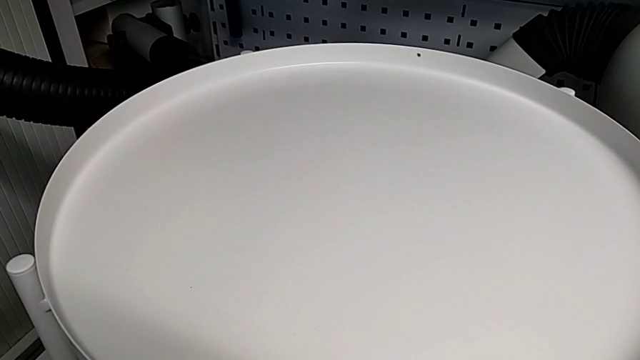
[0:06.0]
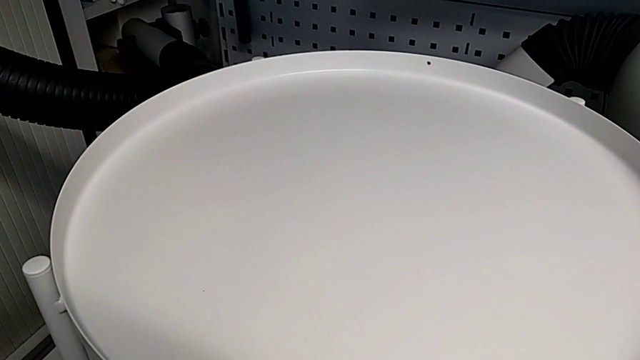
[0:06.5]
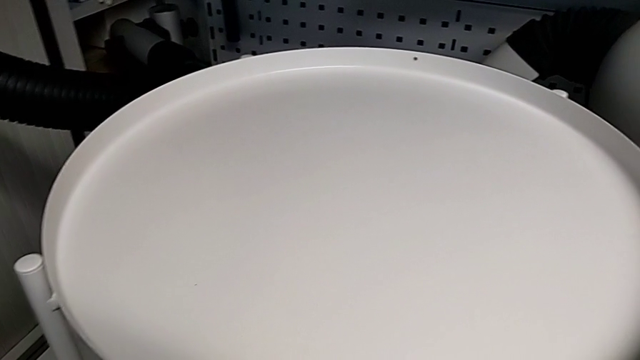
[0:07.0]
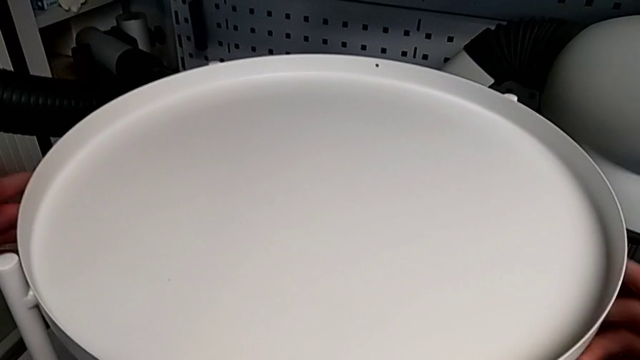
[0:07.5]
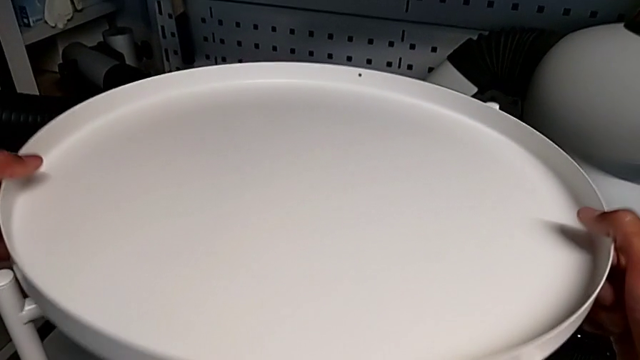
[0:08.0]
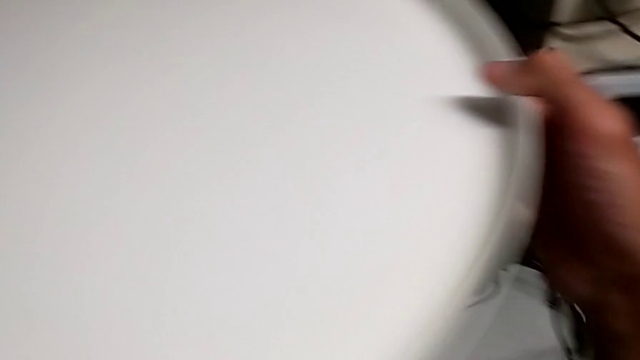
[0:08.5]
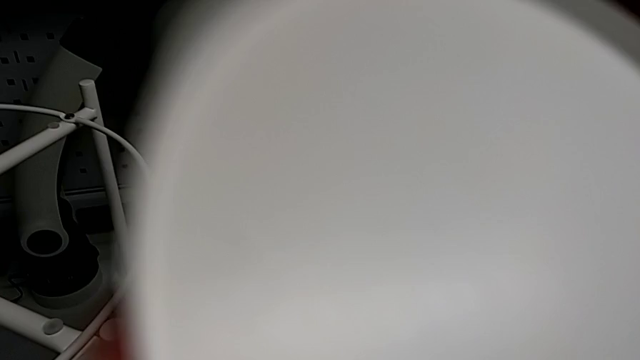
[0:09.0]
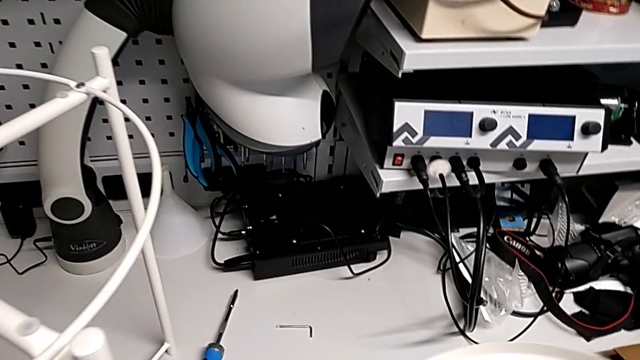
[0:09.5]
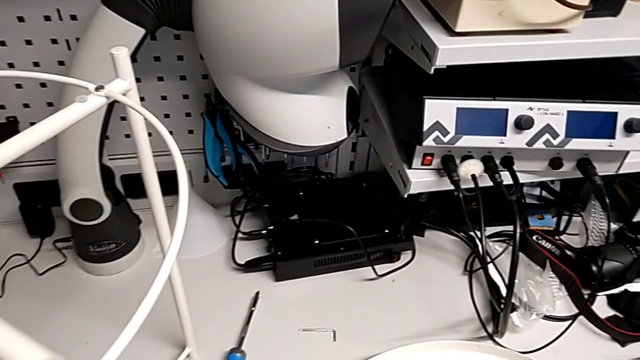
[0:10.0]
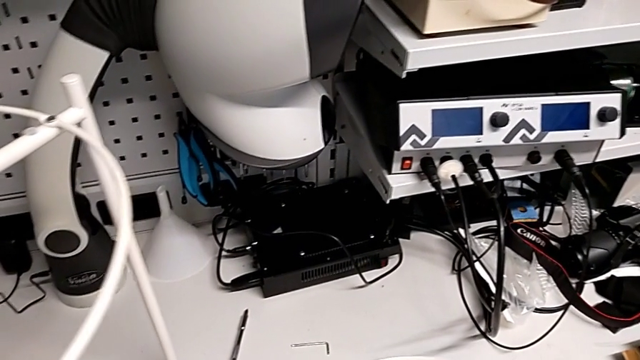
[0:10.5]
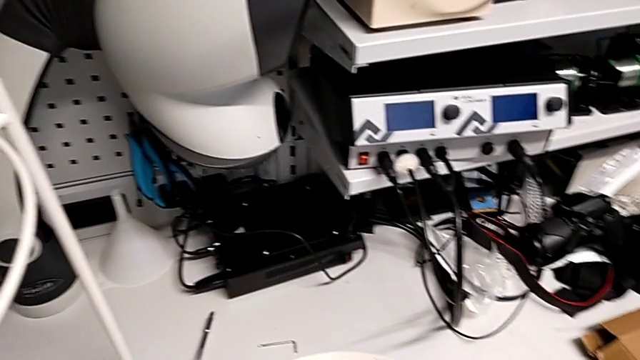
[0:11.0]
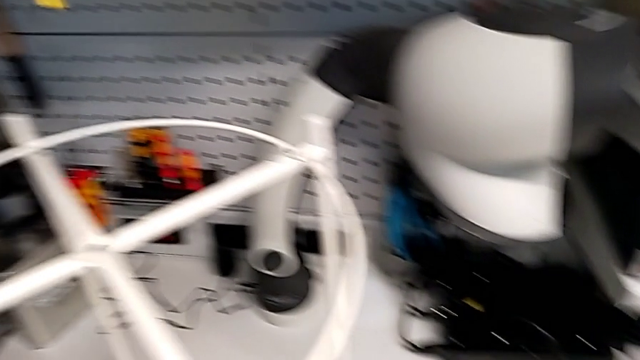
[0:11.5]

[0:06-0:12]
The camera wearer removes the tray. They grab the tray, disassemble it, lift it and place it.

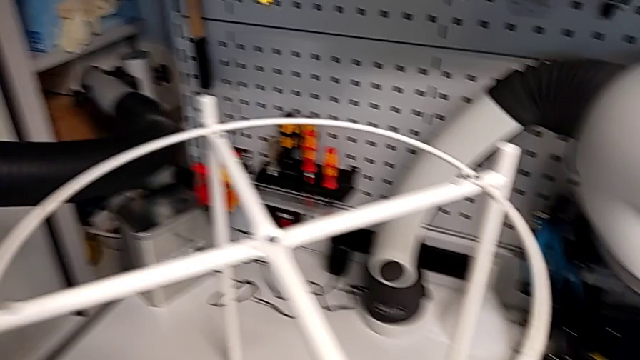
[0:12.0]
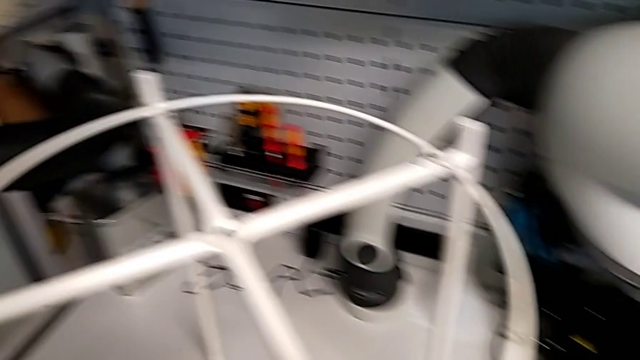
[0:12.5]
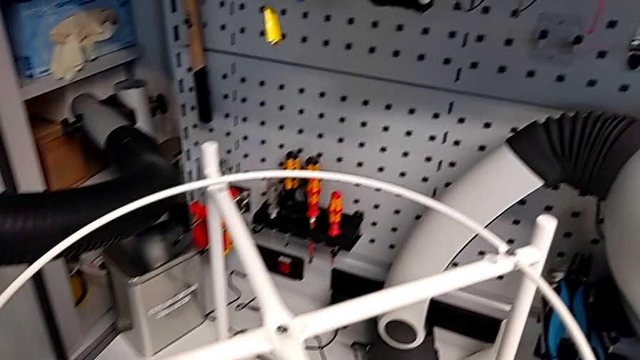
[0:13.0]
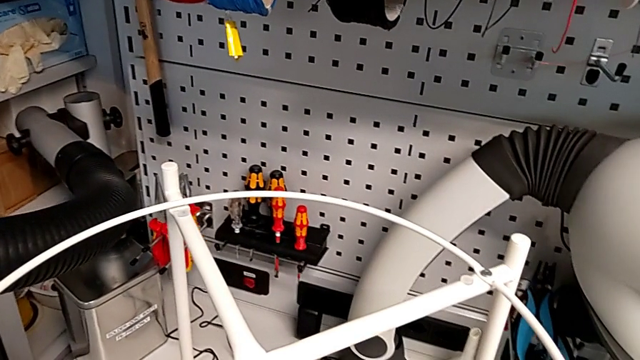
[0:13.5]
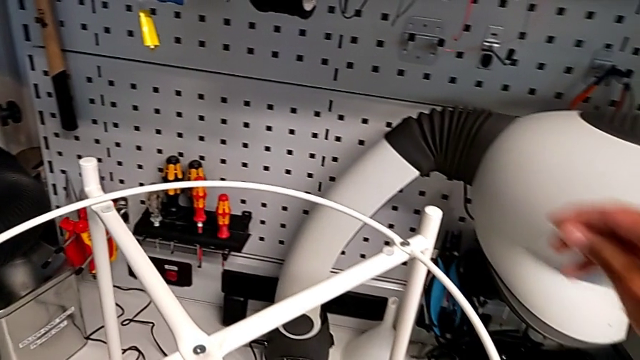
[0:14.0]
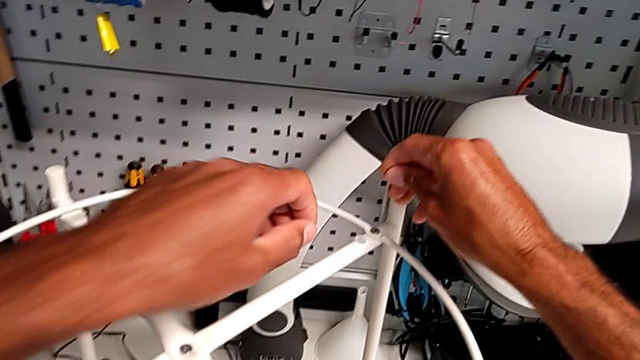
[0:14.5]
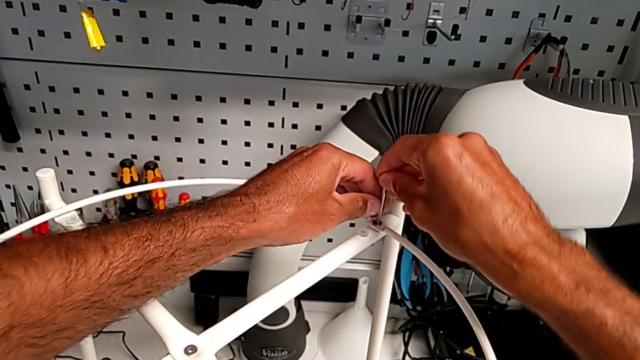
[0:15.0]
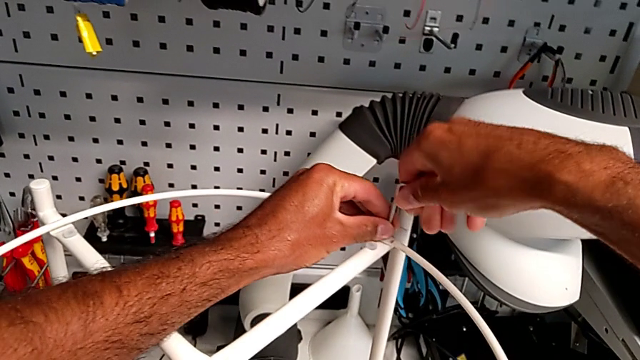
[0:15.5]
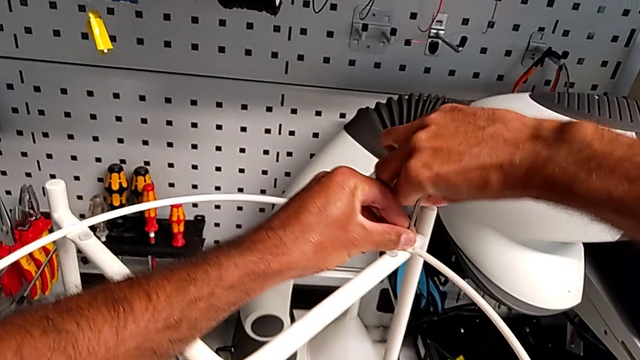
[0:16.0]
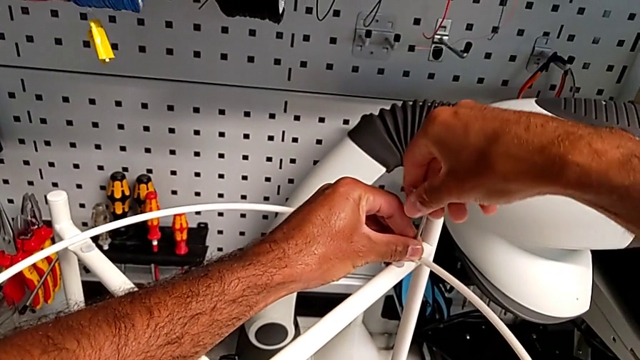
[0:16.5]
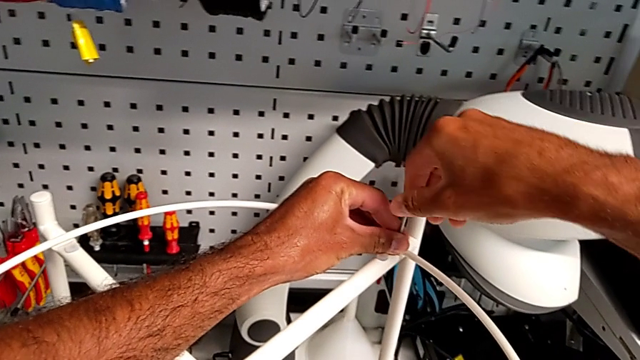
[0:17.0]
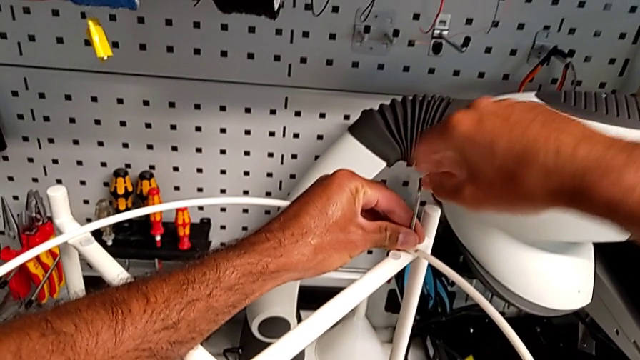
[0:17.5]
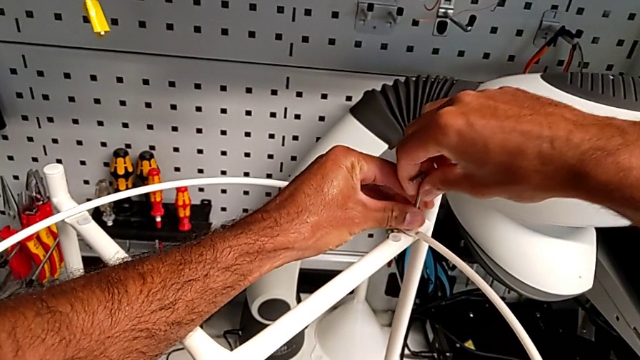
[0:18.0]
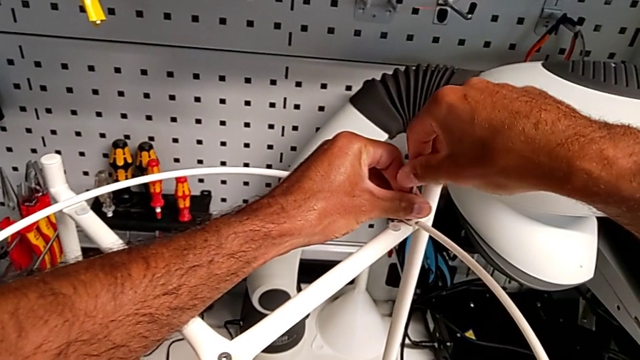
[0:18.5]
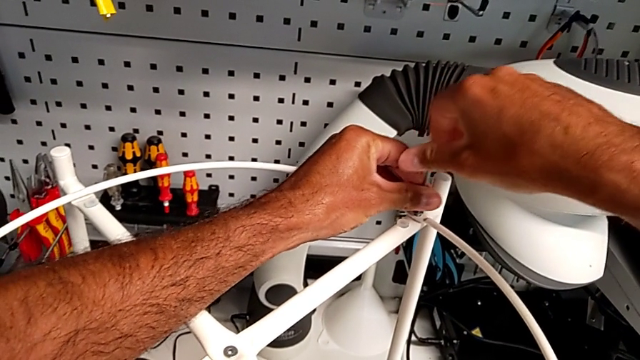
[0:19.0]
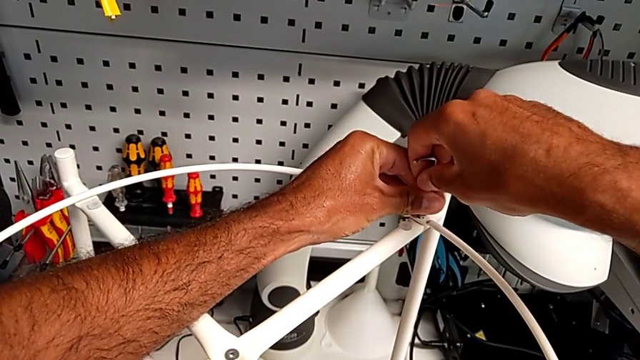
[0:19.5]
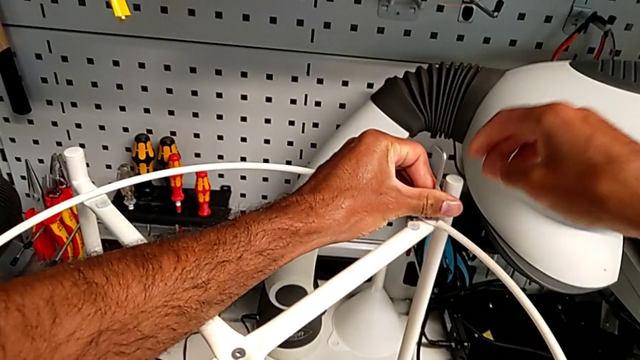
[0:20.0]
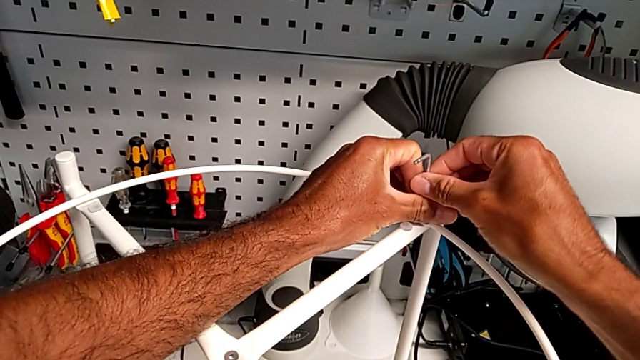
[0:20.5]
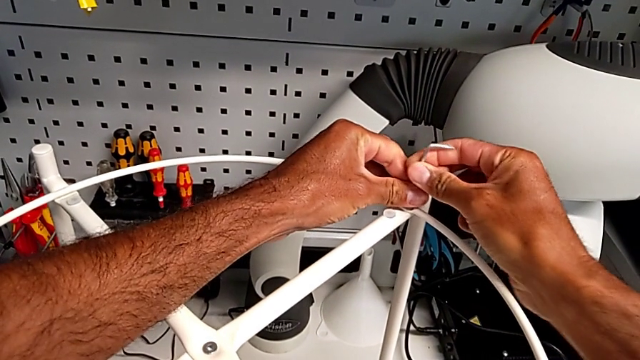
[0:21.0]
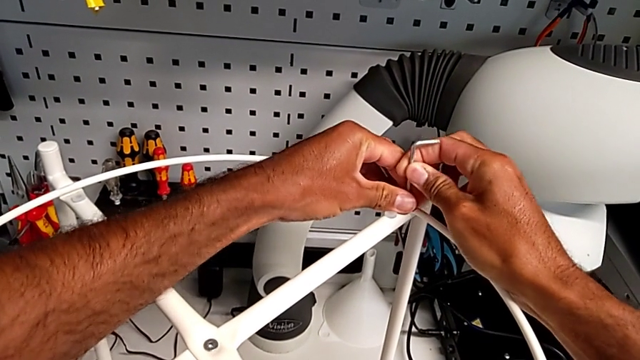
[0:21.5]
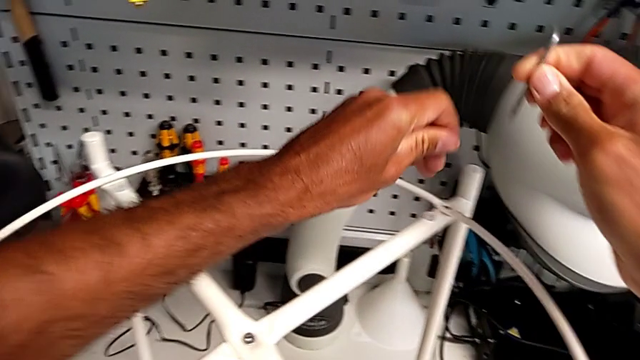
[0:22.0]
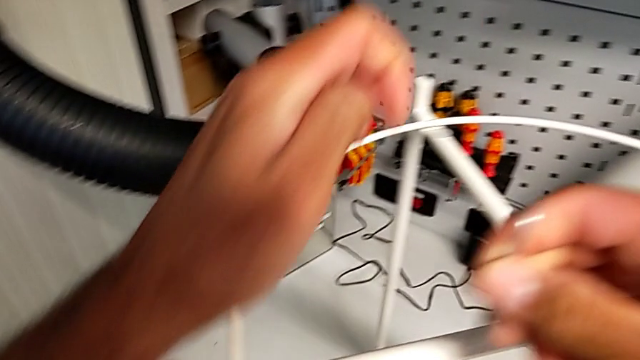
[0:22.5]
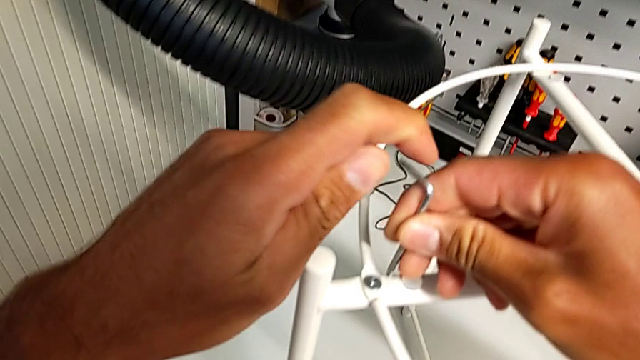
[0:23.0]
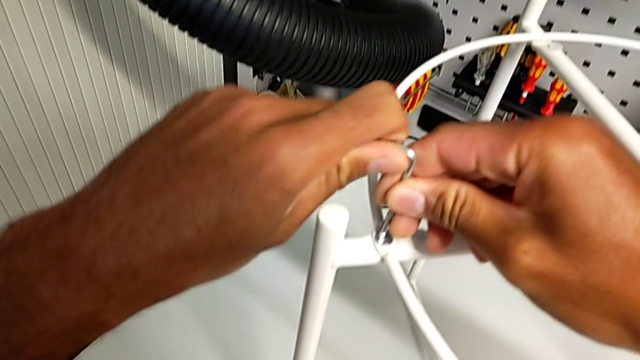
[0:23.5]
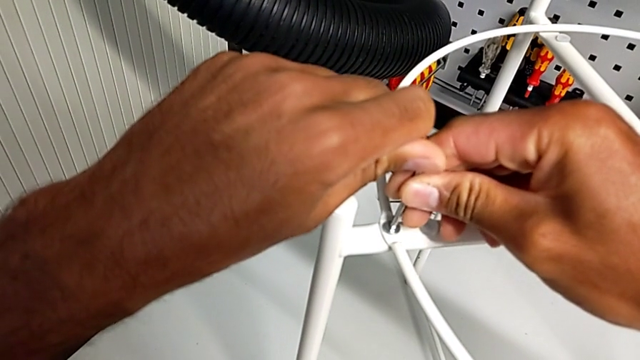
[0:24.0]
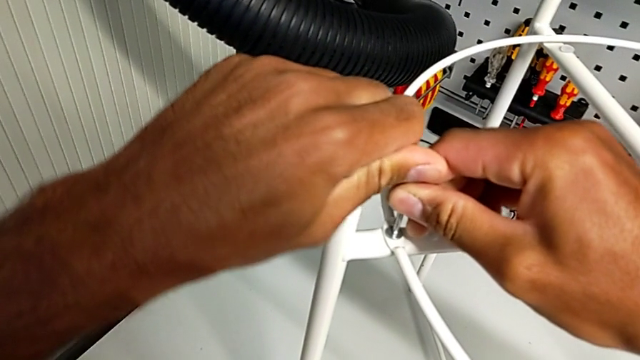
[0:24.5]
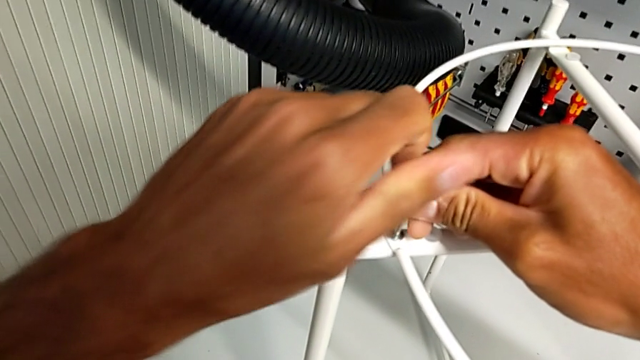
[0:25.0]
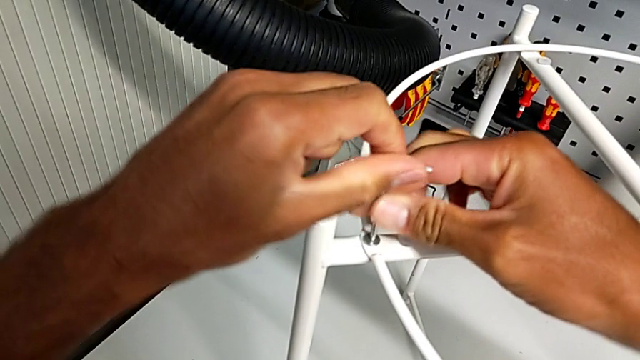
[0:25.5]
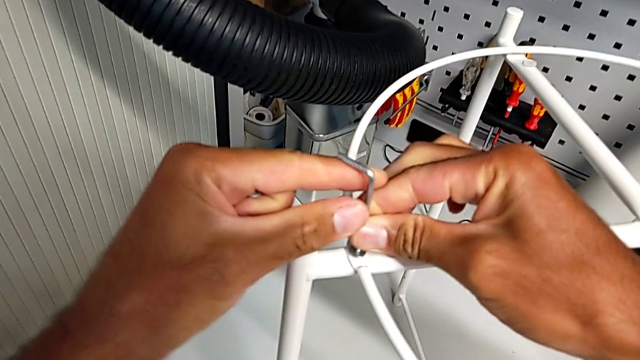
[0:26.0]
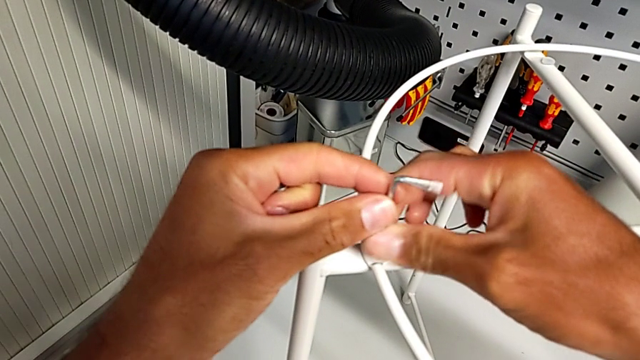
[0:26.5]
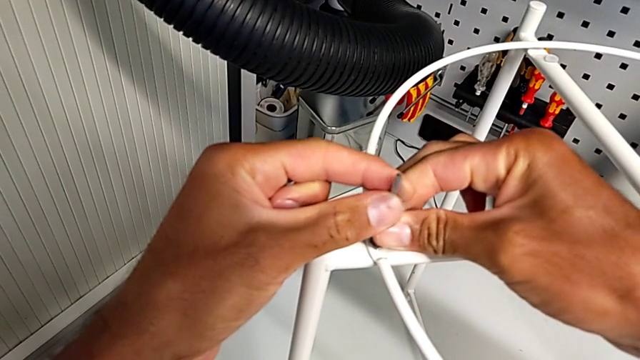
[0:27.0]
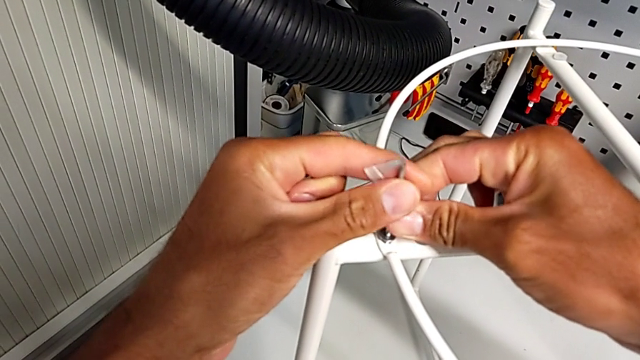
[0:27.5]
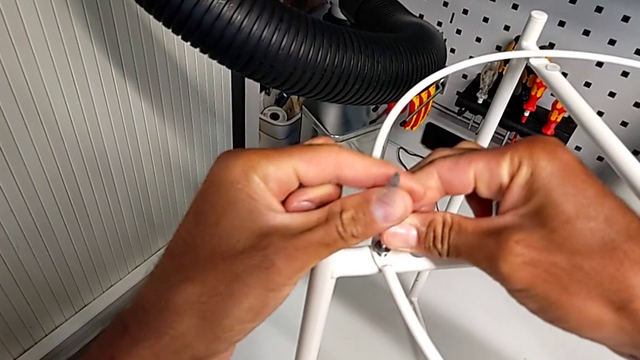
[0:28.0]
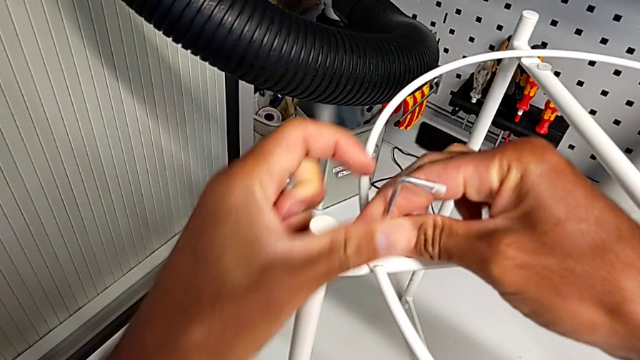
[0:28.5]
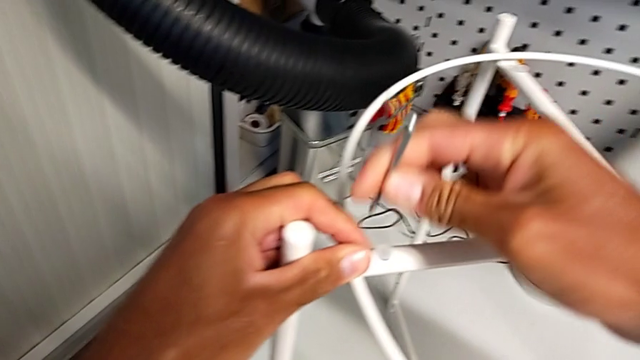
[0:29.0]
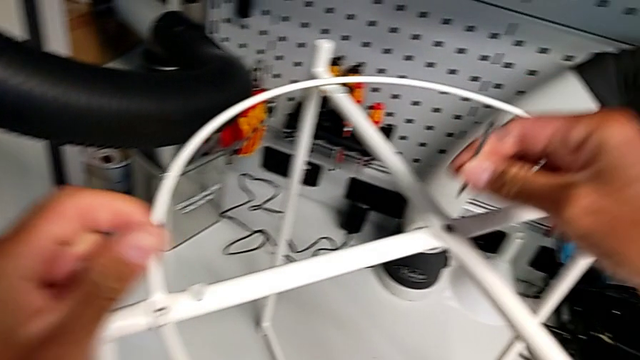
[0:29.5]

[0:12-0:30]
The camera wearer unscrews the hex socket head. They insert the Allen wrench, unscrew the hex socket head, withdraw the Allen wrench with the right hand, disassemble the hex socket head with the left hand, insert the Allen wrench, unscrew the hex socket head, withdraw the Allen wrench, disassemble the hex socket head and insert the Allen wrench.
